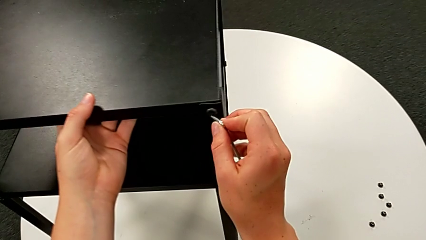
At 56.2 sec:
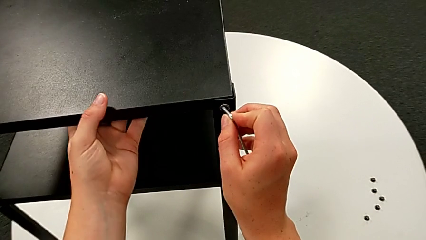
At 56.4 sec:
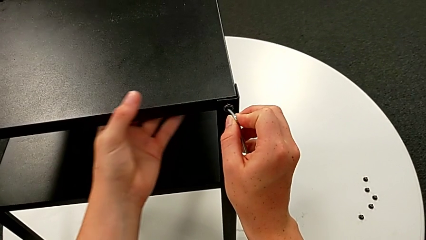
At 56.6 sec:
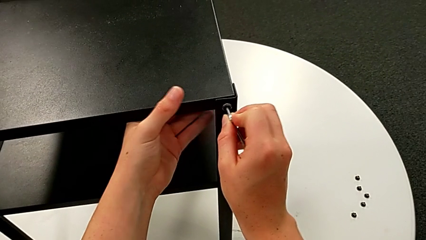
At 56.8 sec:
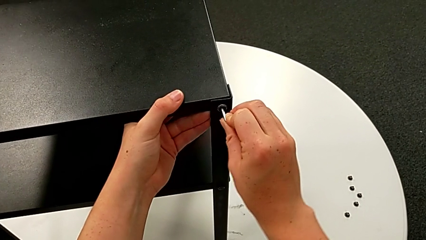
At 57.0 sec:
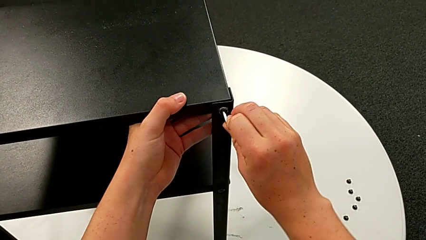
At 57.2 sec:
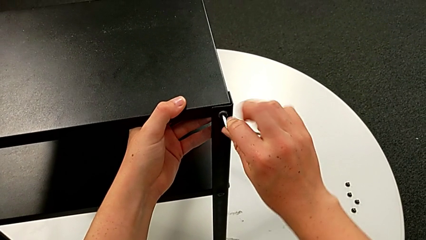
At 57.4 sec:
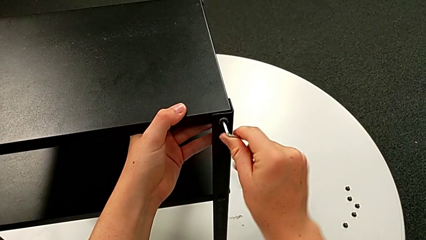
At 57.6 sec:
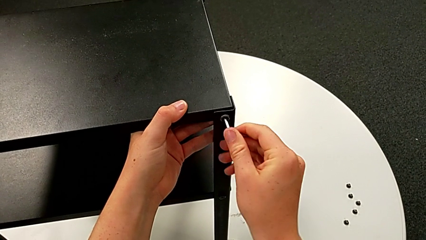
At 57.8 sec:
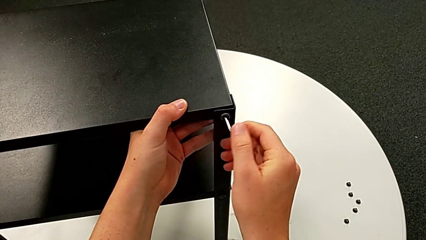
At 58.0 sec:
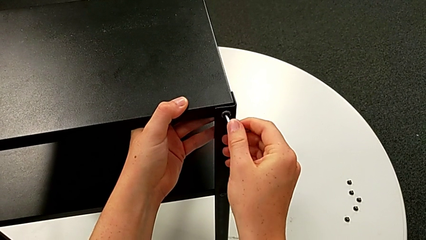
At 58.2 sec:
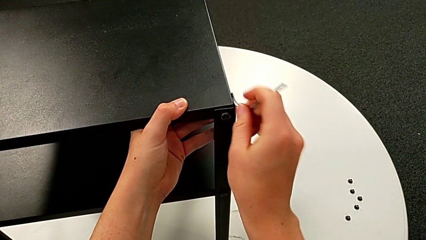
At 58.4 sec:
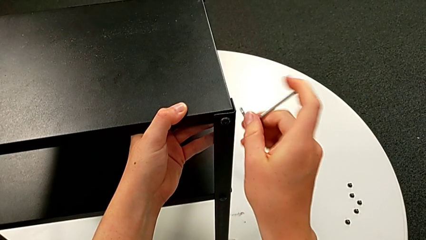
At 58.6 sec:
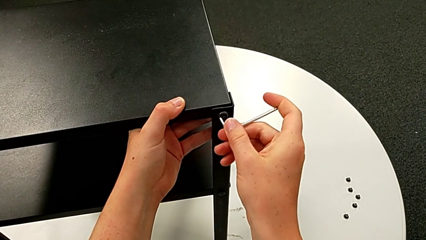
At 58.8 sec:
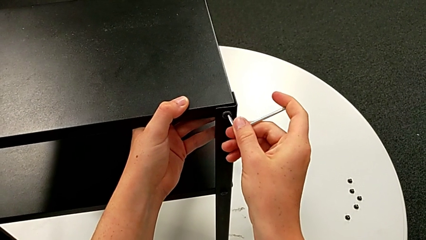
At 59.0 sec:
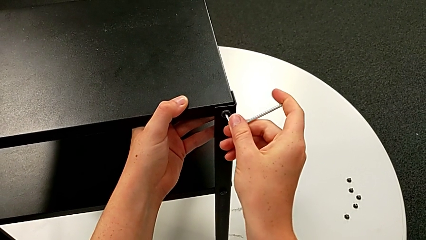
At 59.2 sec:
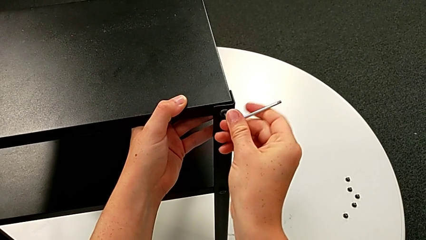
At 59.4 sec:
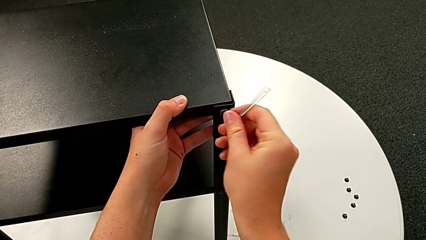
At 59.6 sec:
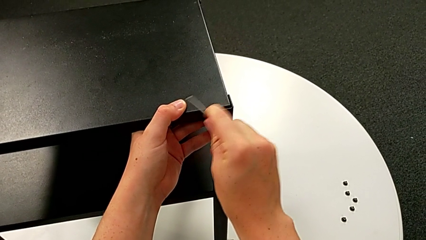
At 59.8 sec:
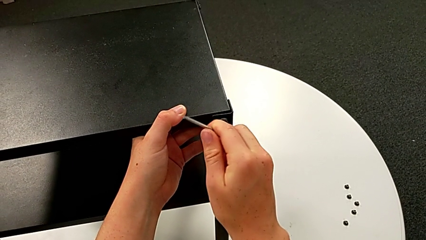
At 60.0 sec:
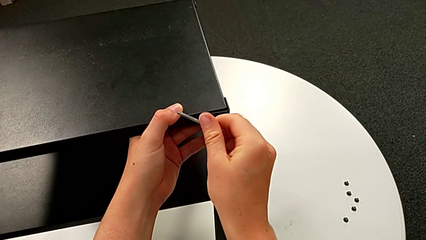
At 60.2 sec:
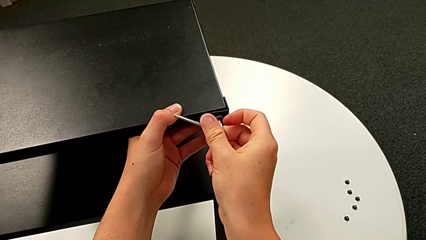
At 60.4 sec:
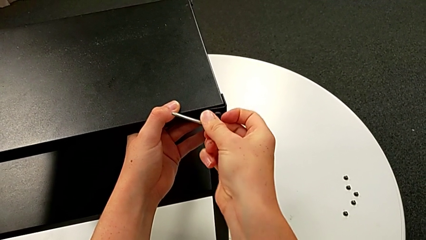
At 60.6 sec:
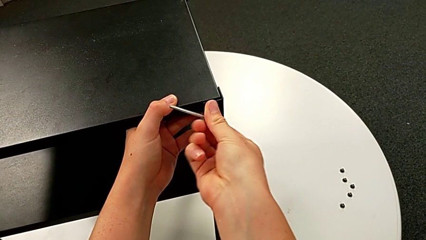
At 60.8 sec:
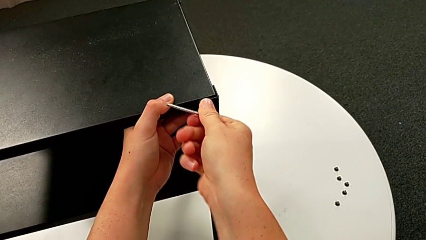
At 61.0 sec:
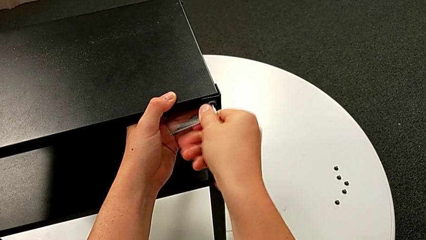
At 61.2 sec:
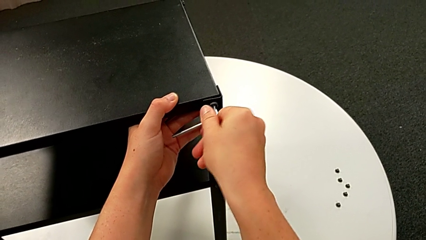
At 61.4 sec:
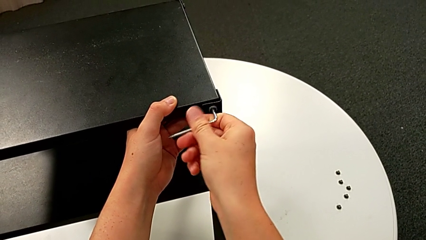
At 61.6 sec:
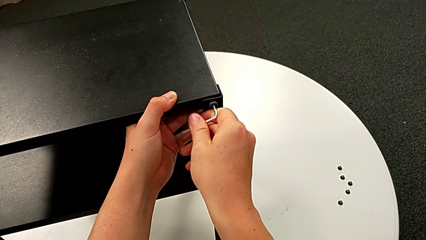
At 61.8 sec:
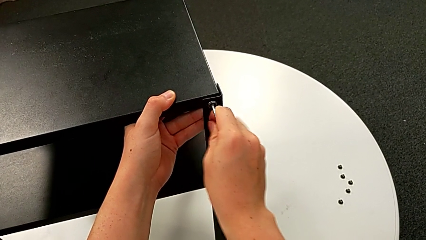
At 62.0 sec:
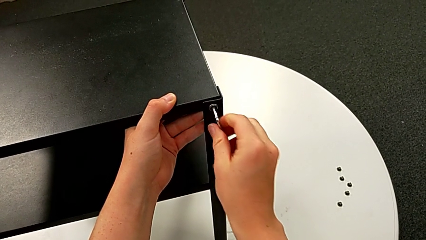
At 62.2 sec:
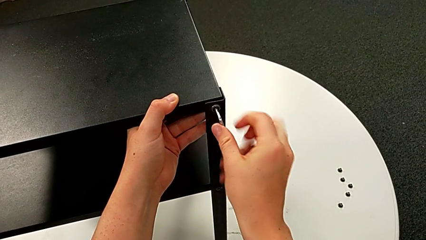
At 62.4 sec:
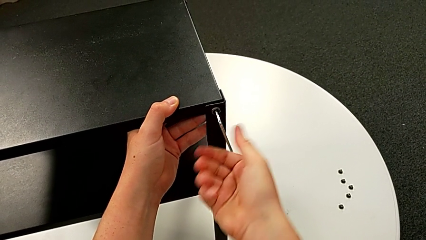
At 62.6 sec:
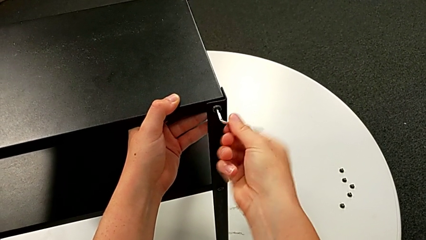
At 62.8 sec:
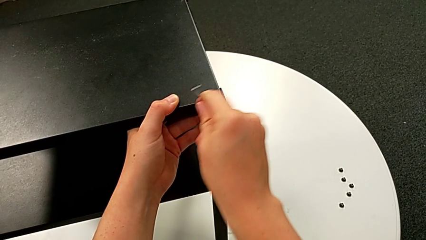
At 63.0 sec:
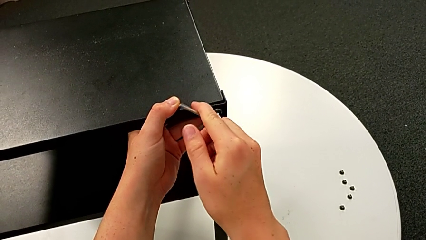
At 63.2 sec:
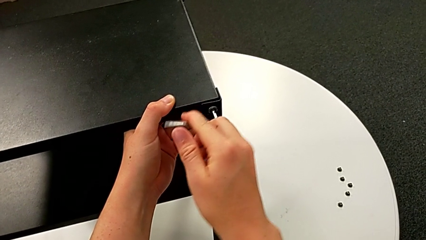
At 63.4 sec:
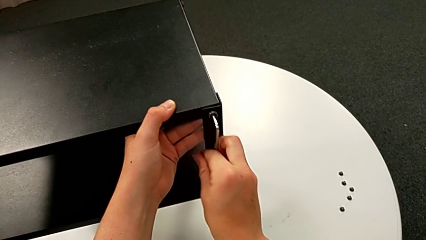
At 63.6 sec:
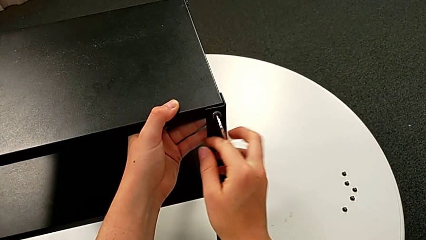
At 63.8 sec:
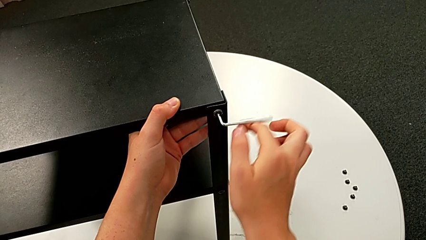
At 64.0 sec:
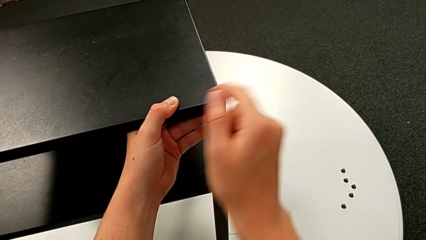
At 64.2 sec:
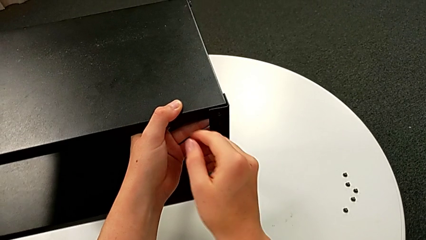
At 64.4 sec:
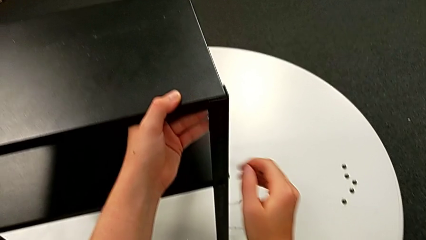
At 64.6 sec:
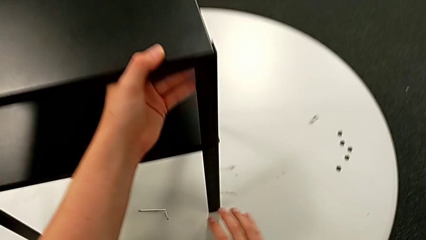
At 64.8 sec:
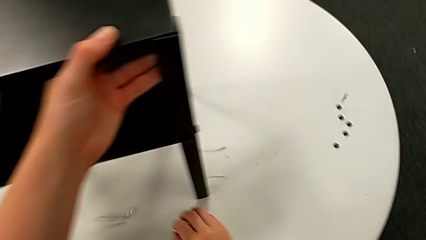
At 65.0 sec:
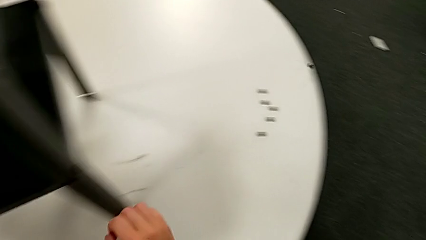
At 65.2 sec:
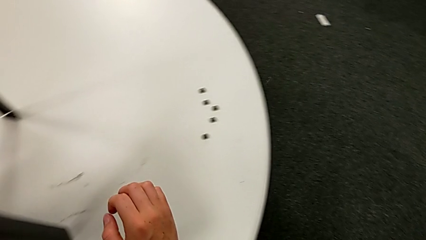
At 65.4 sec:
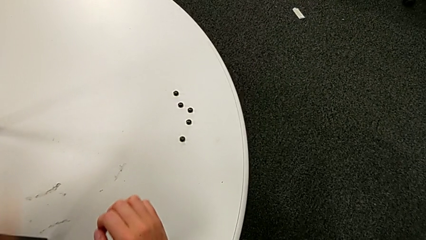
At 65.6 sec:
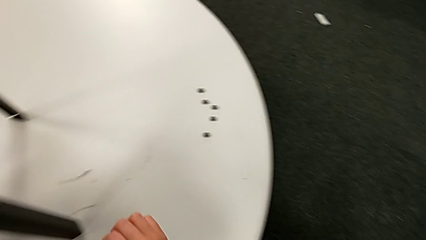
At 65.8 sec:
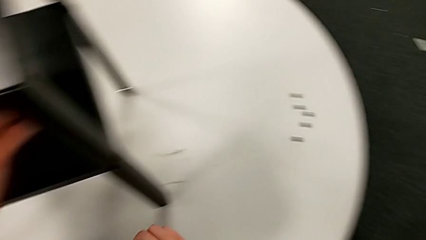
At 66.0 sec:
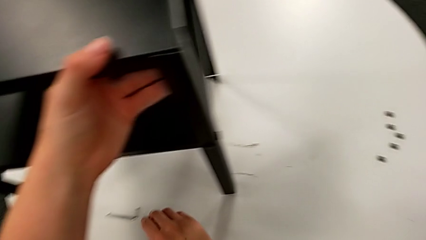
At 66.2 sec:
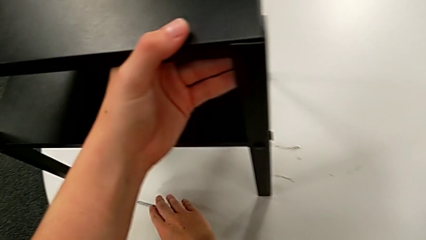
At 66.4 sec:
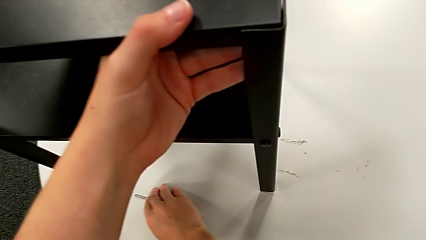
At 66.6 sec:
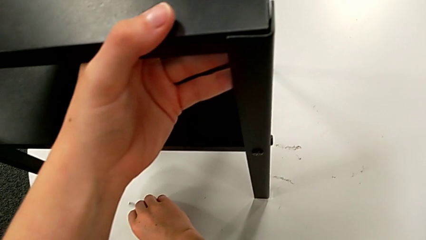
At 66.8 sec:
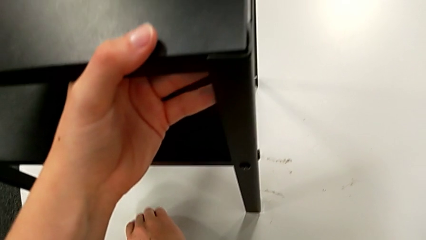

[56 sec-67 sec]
The camera wearer is unscrewing the third leg from the table. They insert the Allen wrench, unscrew the hex socket head, wrongly drop the Allen wrench and drop the hex socket head, and grab the Allen wrench.

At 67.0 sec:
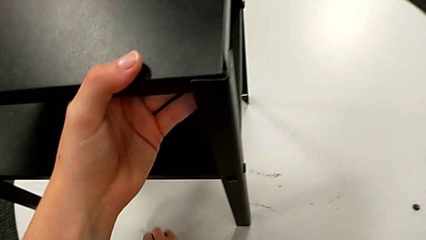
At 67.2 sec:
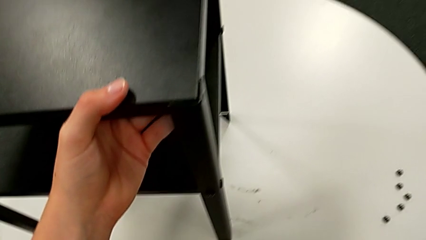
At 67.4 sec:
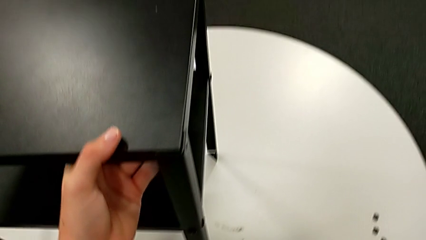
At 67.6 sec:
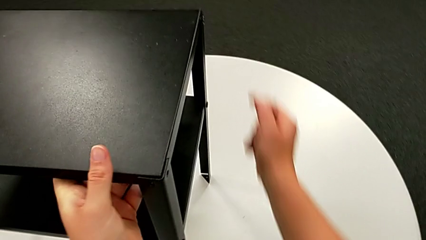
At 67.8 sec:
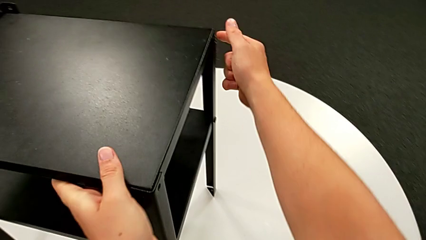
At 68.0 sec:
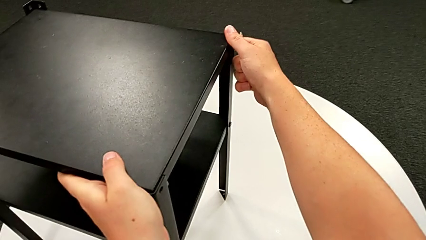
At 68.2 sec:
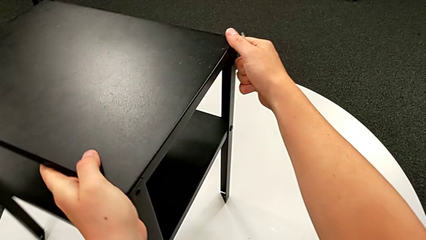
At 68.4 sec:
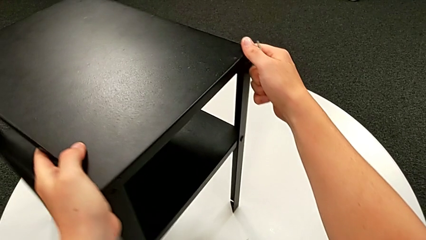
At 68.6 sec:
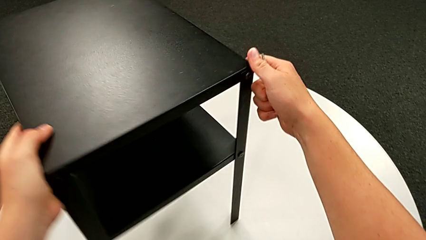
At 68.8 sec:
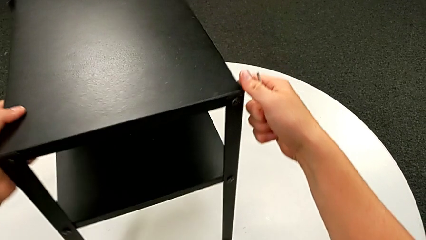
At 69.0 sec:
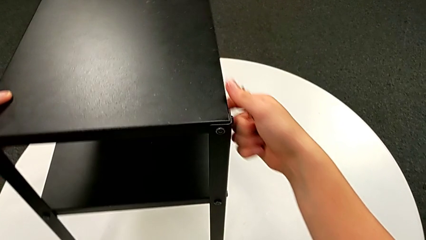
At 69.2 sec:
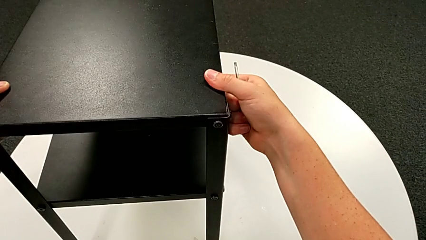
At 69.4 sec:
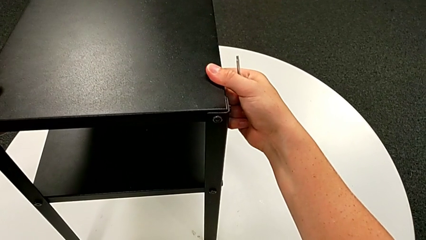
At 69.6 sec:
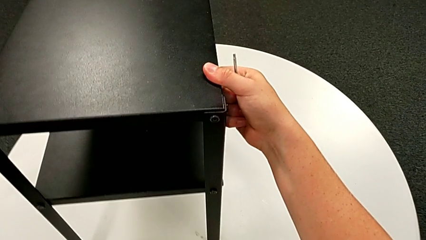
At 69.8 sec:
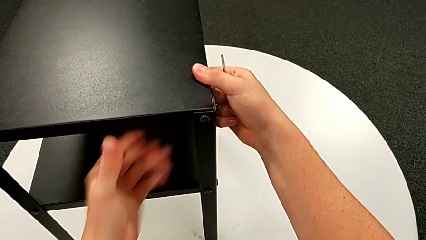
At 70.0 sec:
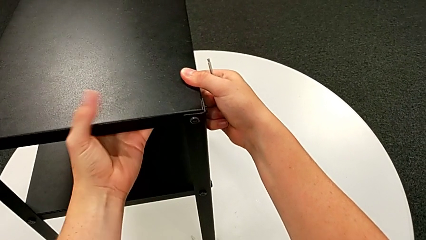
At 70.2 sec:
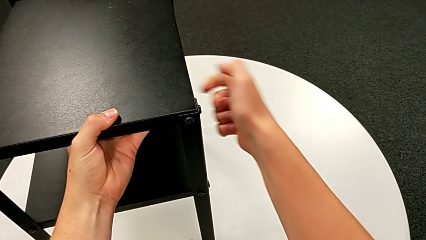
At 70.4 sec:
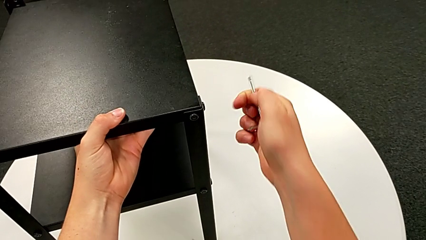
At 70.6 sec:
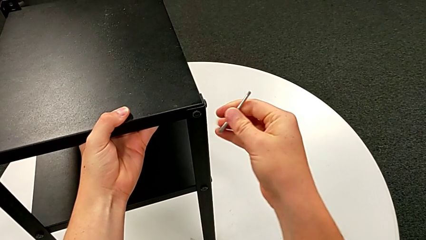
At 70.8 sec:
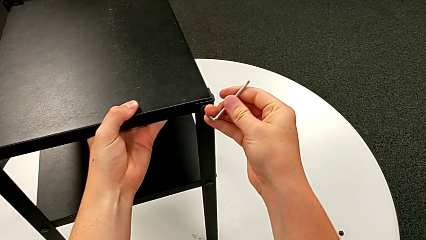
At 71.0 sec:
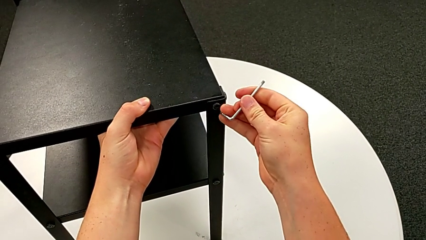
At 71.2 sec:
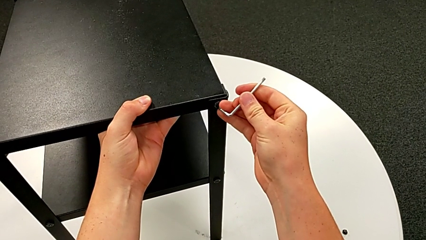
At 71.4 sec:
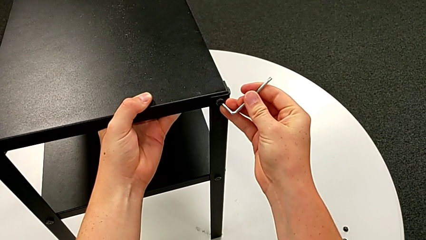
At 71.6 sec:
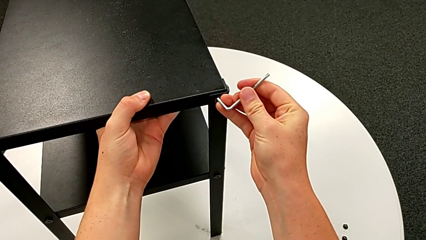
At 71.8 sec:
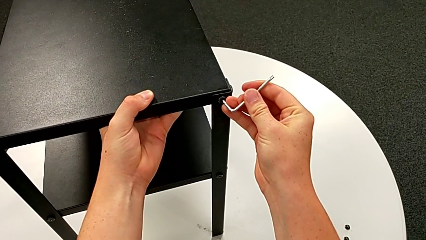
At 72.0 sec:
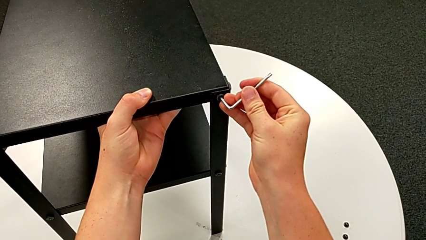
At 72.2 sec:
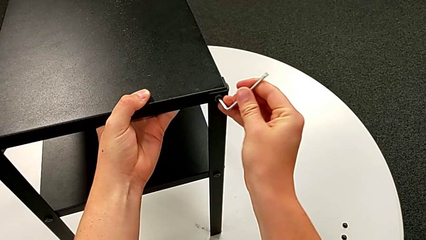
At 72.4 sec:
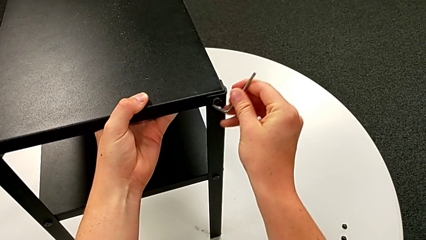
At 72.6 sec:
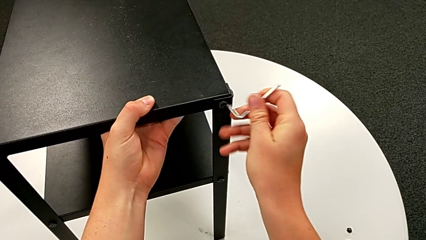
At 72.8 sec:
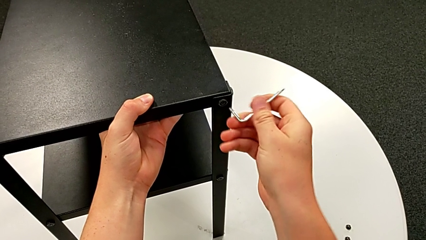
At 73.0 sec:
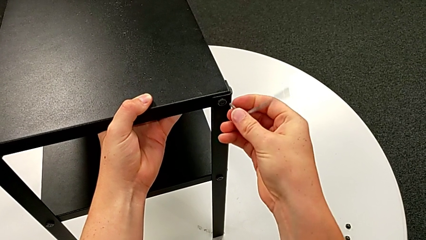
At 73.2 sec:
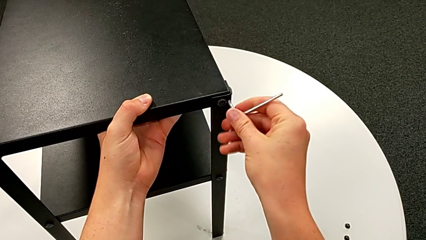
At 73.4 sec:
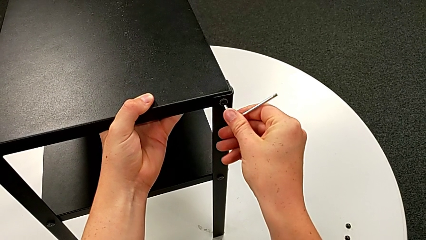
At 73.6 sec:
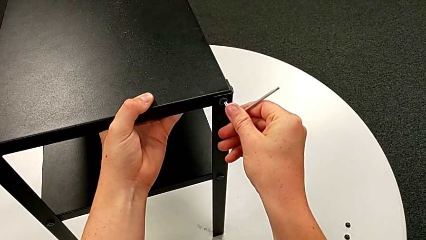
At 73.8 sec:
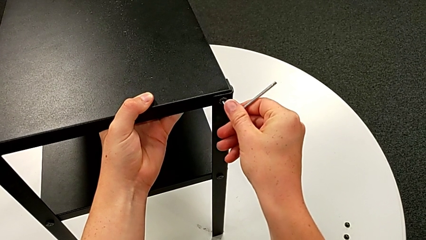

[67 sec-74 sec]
The camera wearer is unscrewing the fourth leg from the table. They rotate the nightstand twice, grab the tray and insert the Allen wrench.
